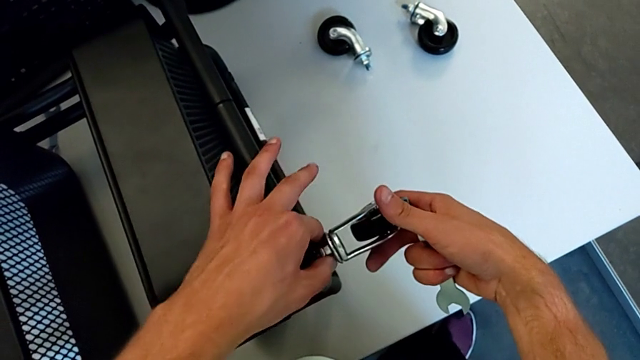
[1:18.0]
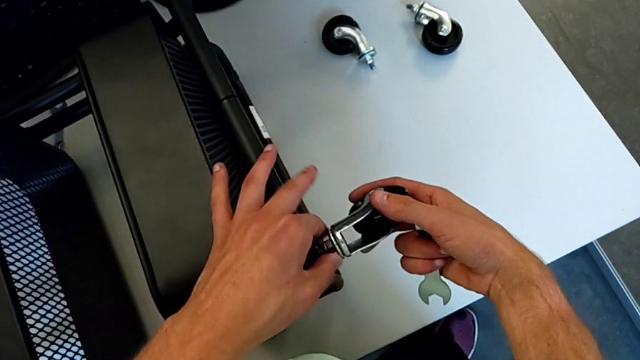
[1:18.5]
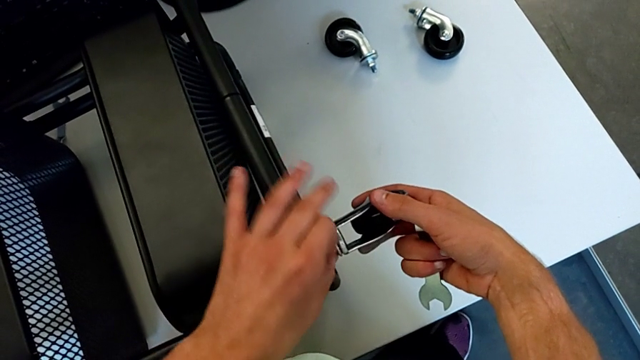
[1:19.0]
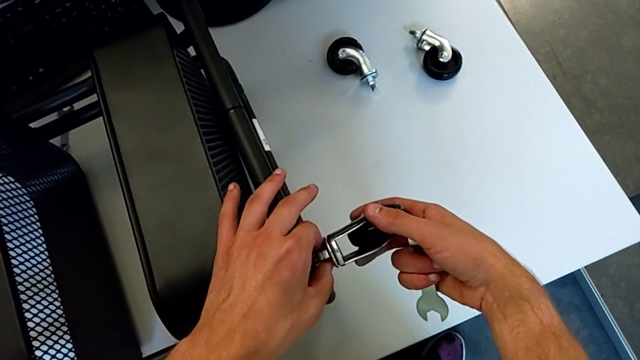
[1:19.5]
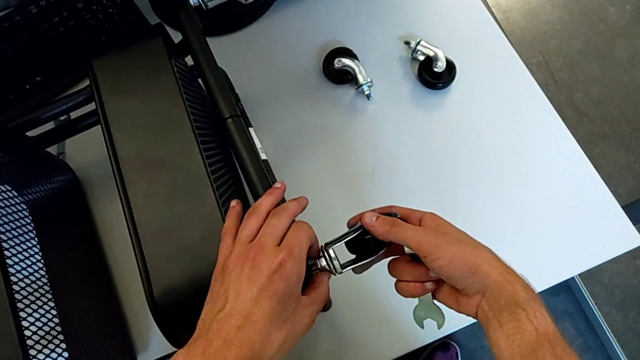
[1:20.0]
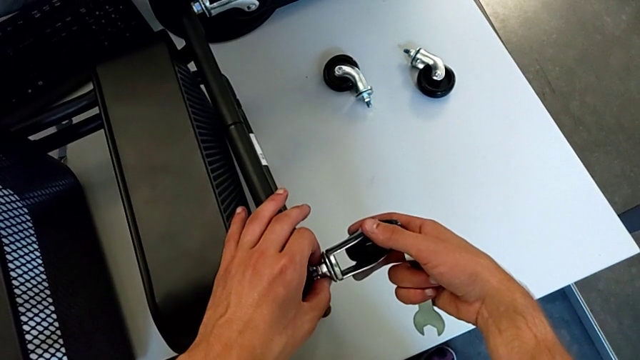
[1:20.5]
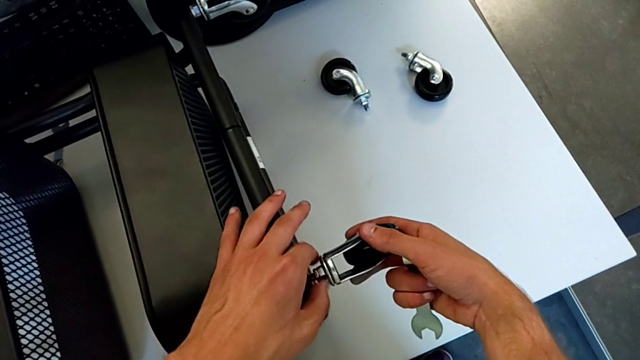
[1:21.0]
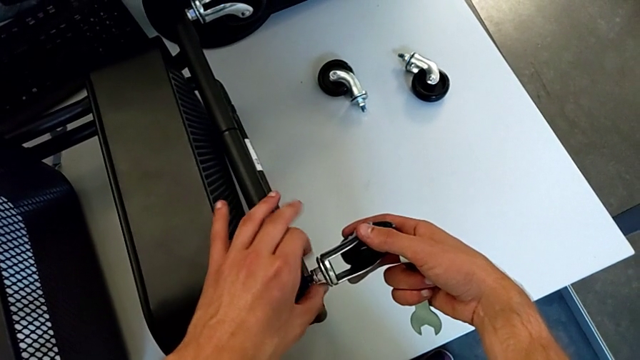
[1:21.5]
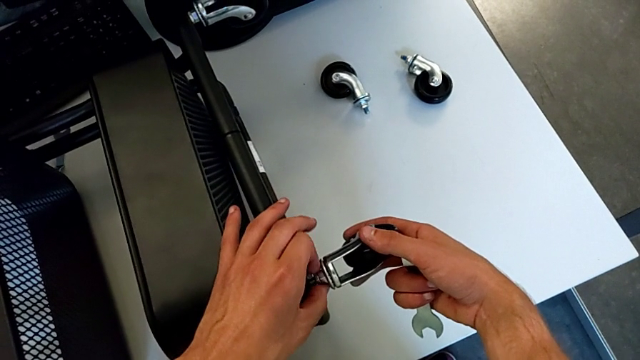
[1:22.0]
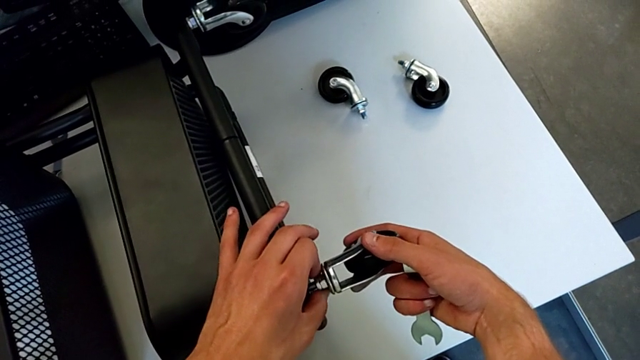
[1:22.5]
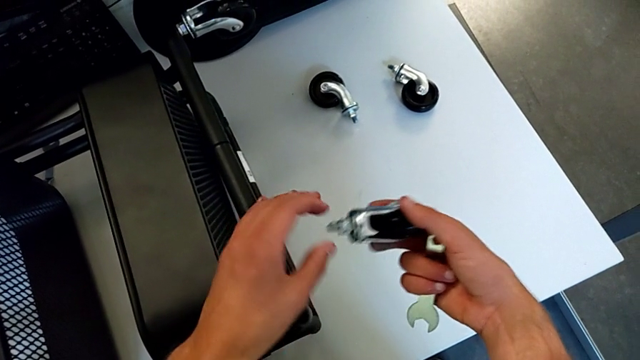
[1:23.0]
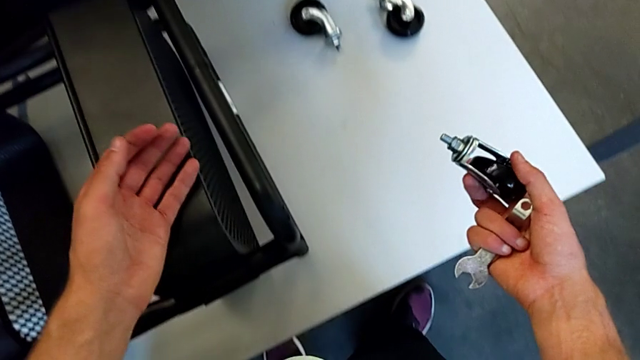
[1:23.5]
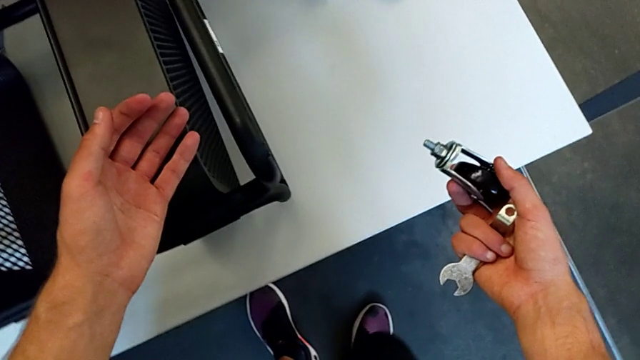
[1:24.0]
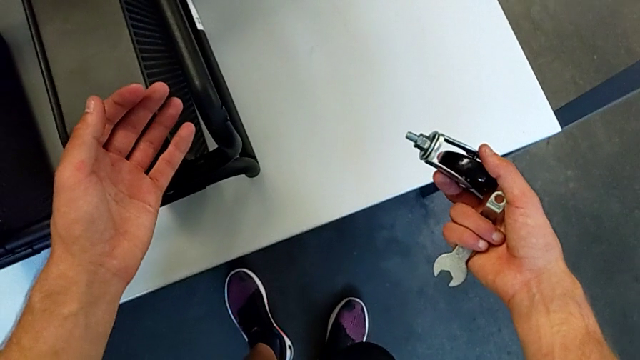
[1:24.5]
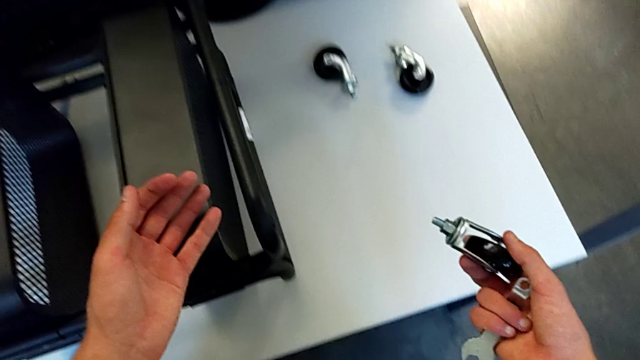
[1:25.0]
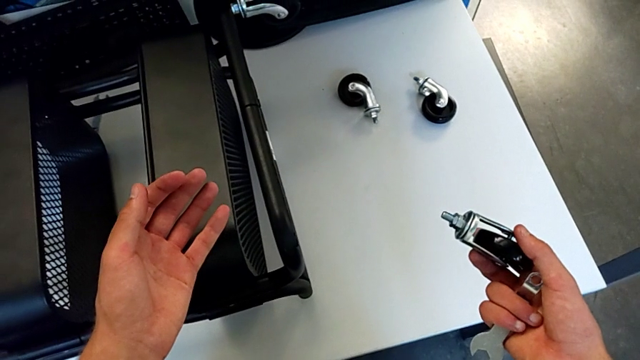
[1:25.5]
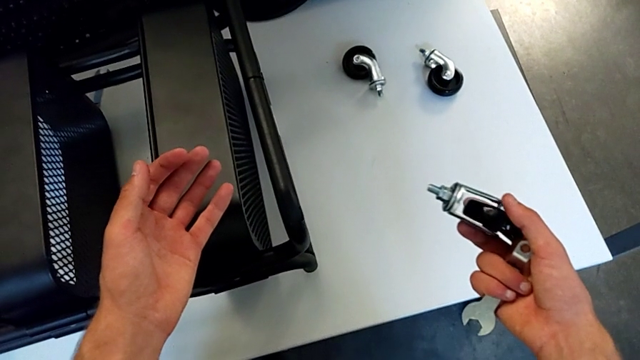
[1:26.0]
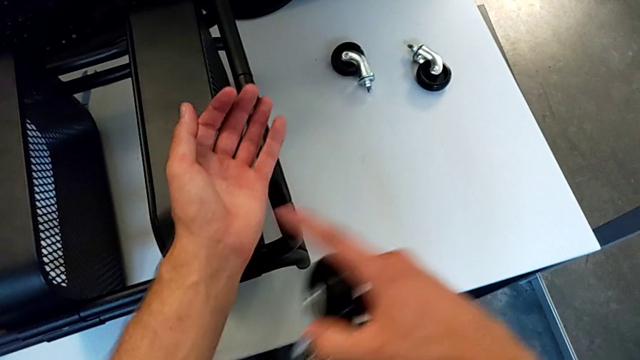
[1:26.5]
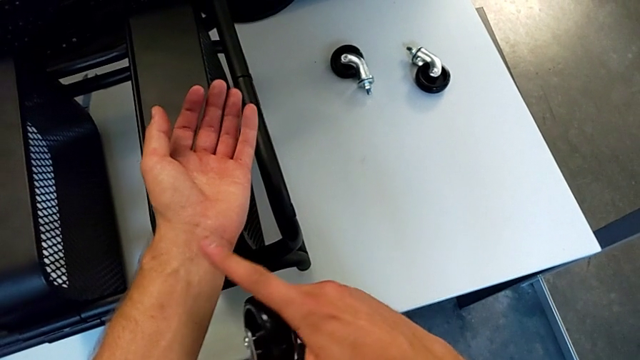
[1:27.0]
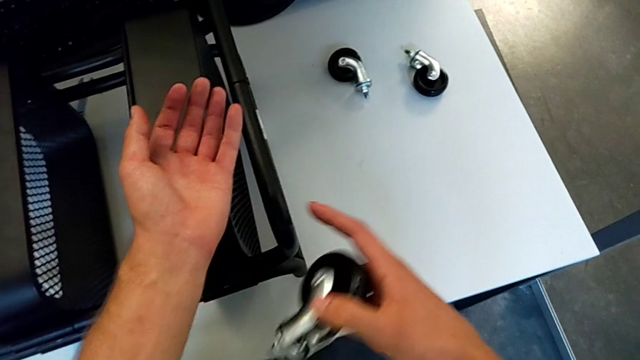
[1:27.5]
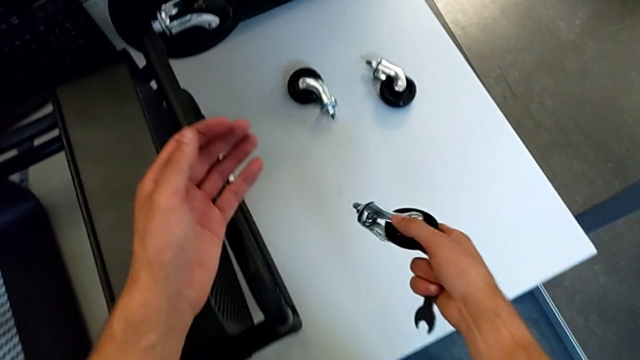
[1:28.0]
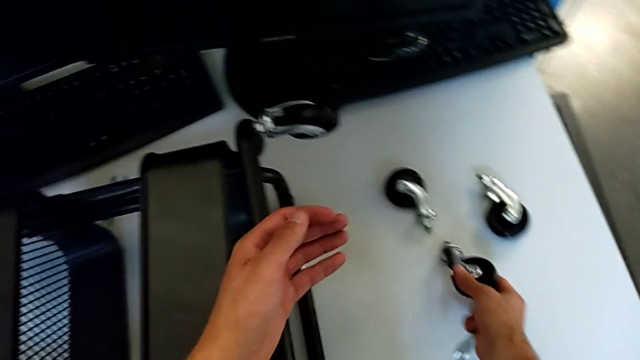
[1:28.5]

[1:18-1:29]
The camera wearer is disassembling the third wheel from the base frame. They unscrew the third wheel, disassemble it and place it.

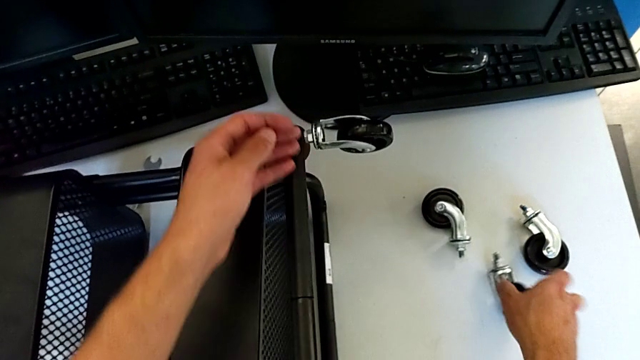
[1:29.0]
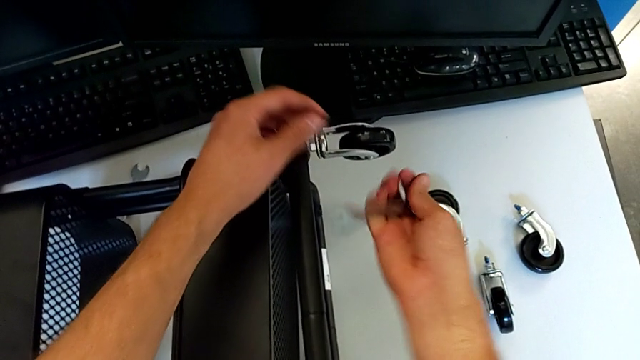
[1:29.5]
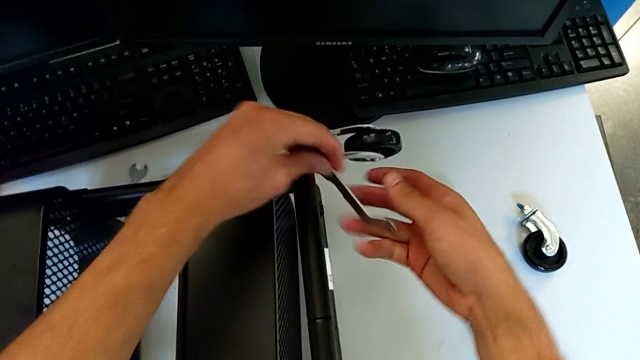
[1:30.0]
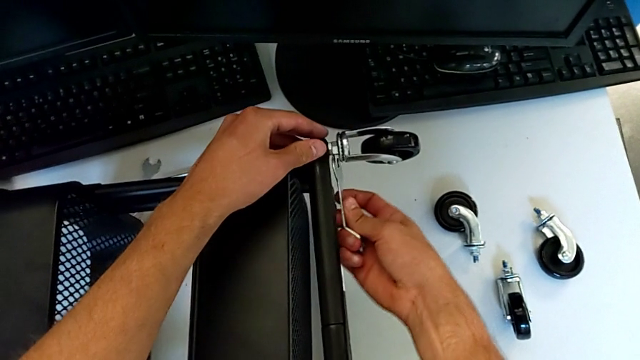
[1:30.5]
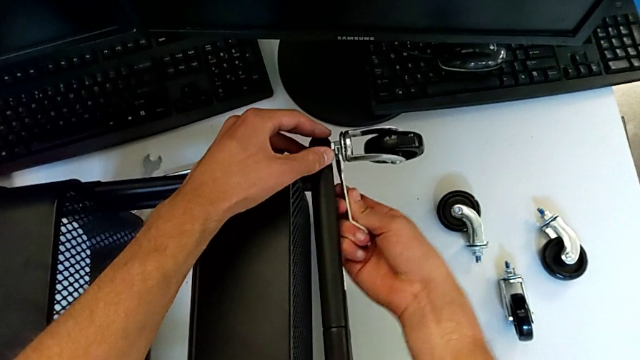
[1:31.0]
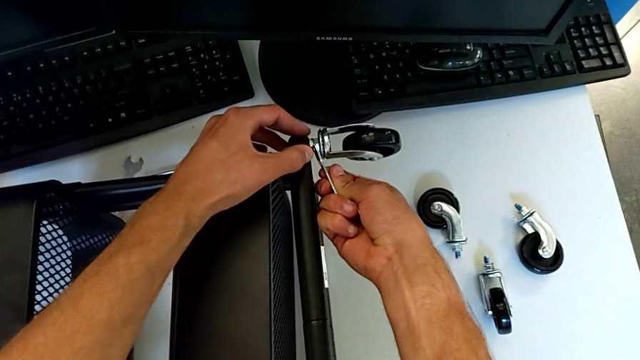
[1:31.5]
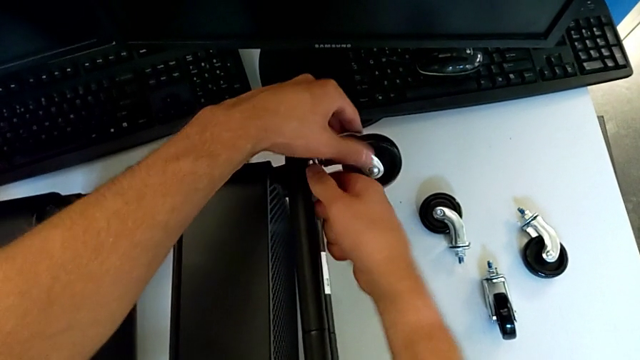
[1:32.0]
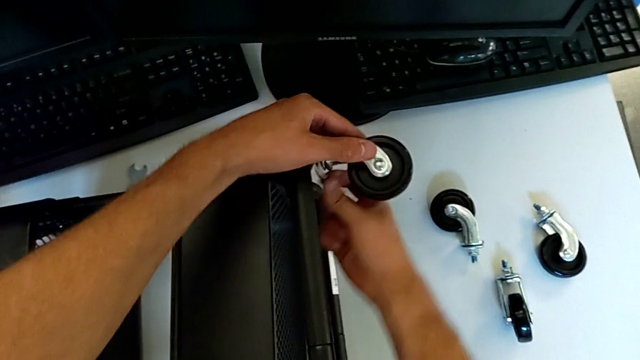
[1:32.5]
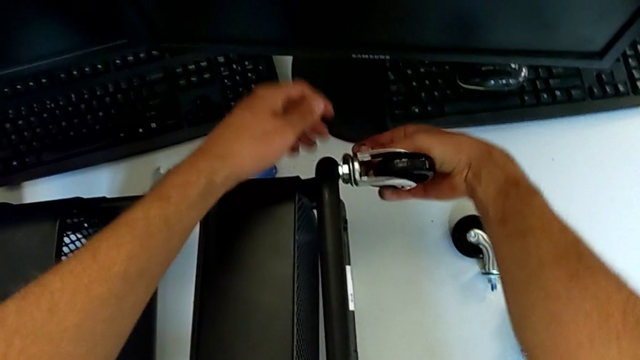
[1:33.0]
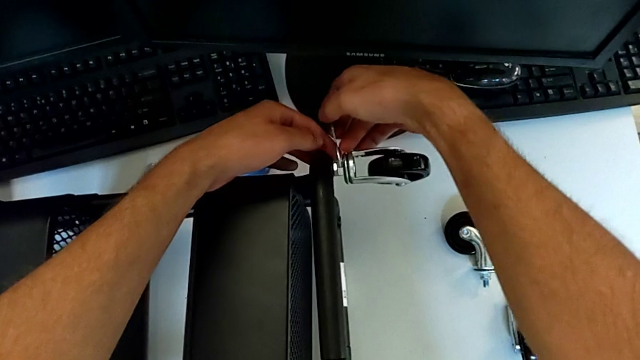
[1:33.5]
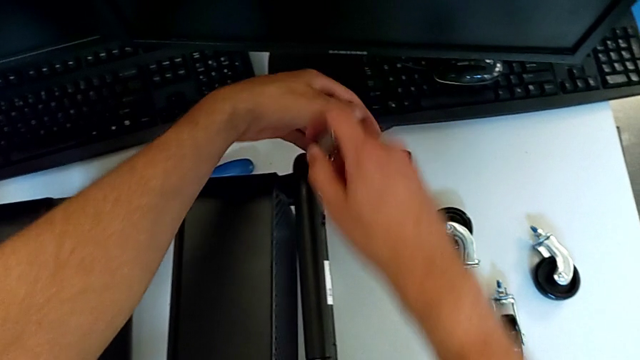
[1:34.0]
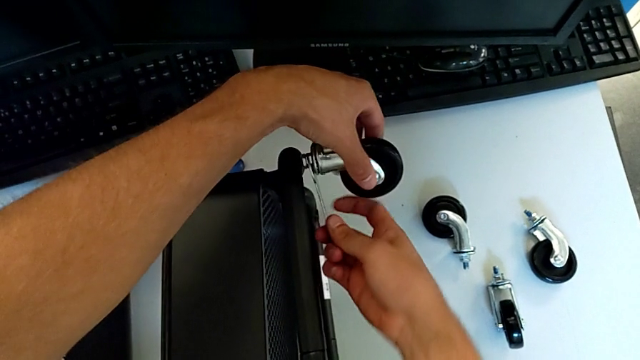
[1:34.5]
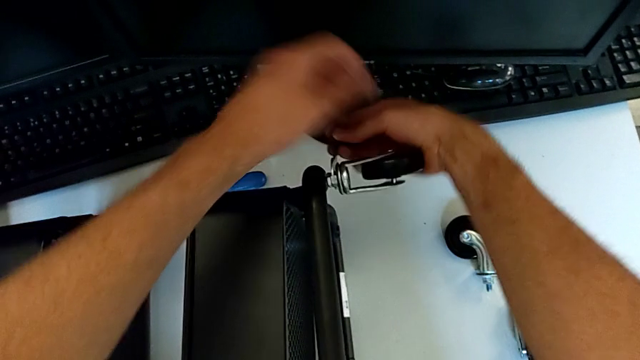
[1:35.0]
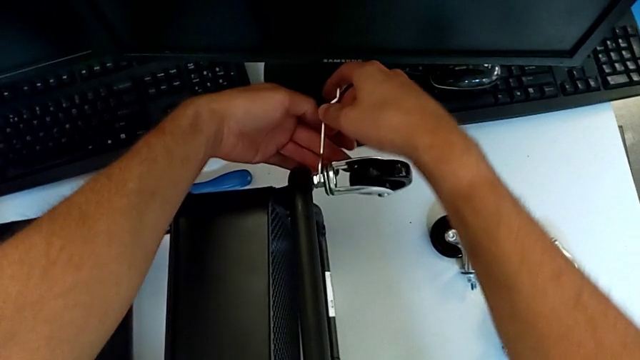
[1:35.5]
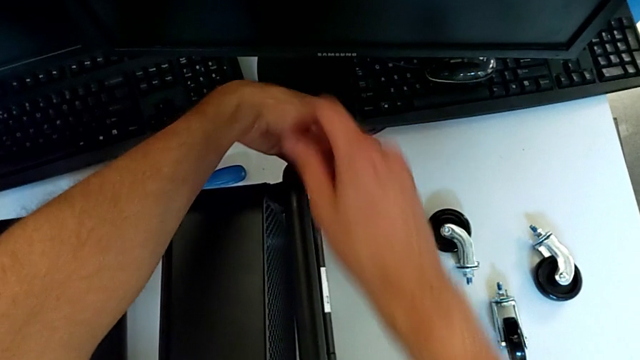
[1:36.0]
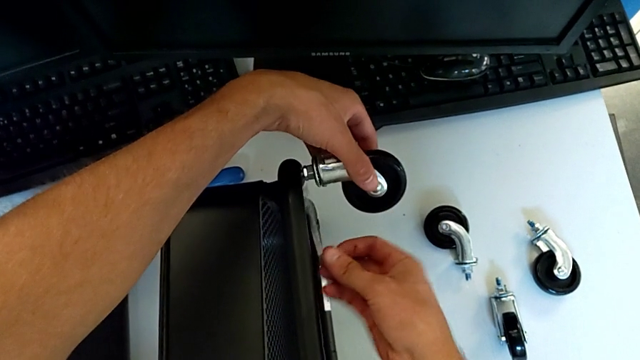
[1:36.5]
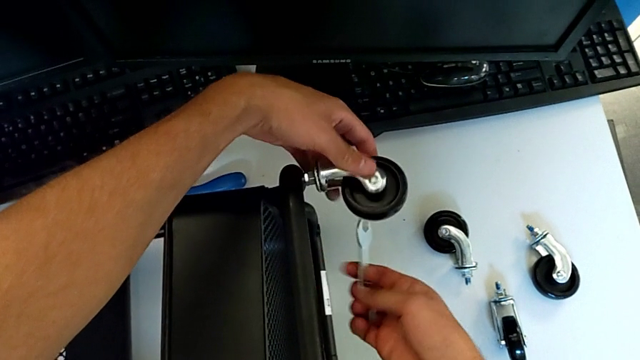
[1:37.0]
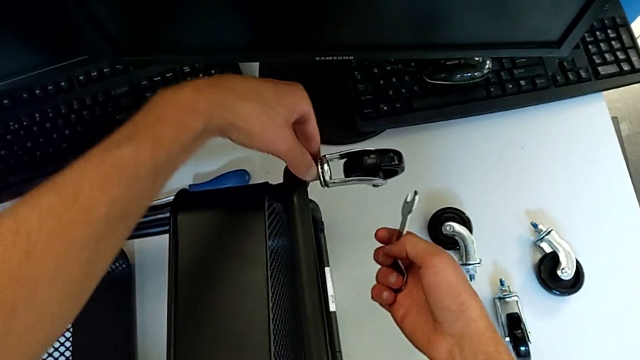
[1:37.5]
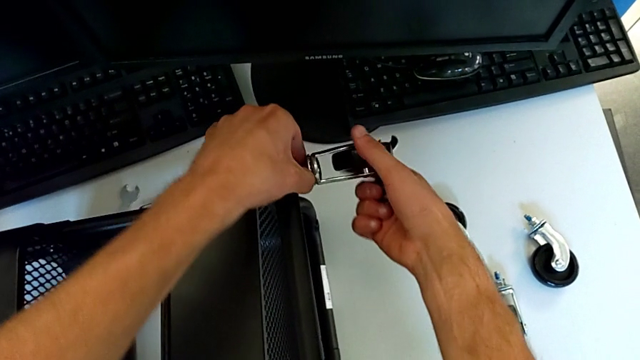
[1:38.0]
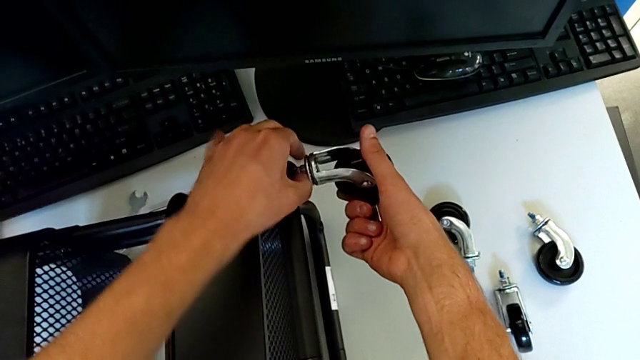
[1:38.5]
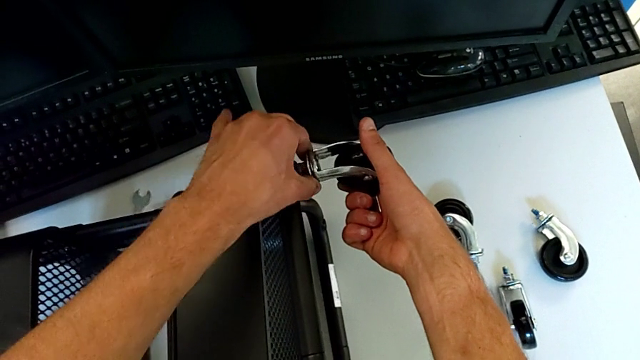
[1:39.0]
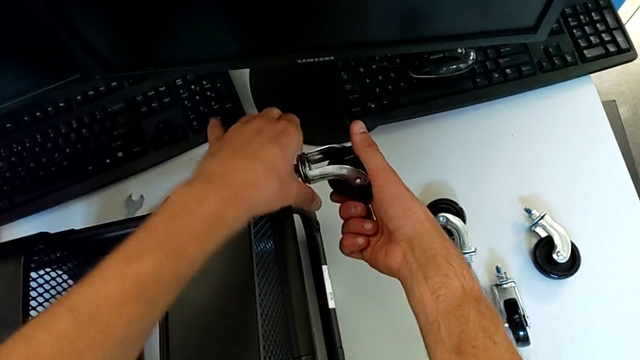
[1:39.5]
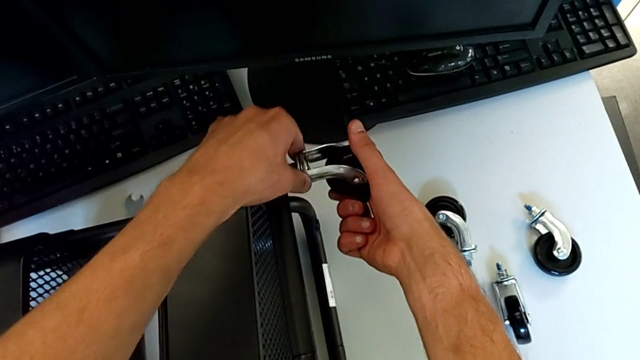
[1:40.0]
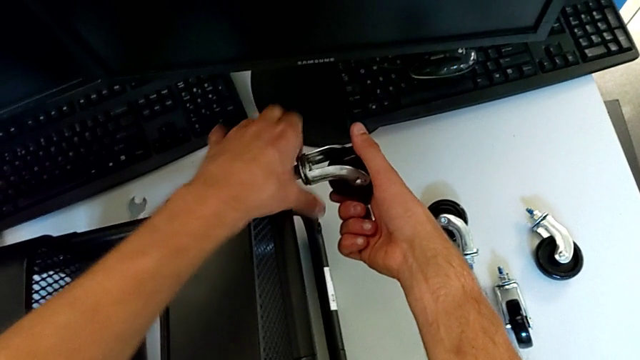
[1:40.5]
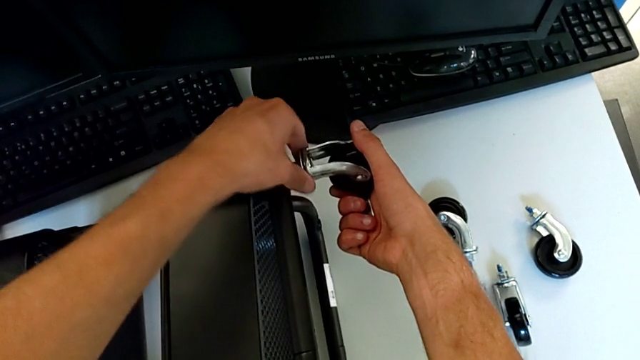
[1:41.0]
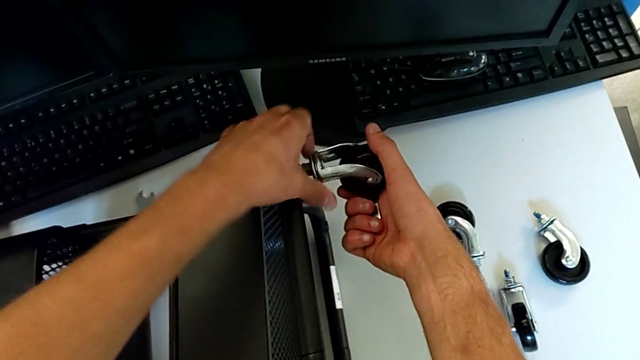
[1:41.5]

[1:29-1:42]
The camera wearer is disassembling the fourth wheel from the base frame. They insert the hexagonal wrench, unscrew the fourth wheel, withdraw the hexagonal wrench and begin to unscrew the fourth wheel.
